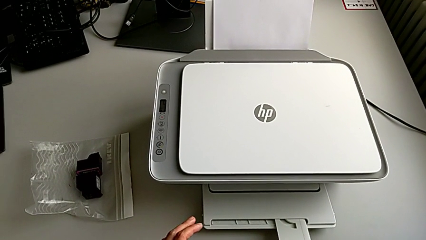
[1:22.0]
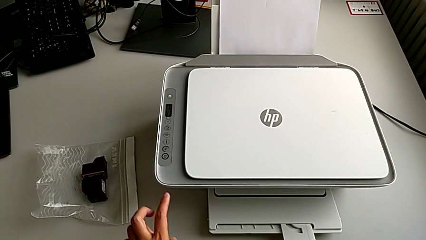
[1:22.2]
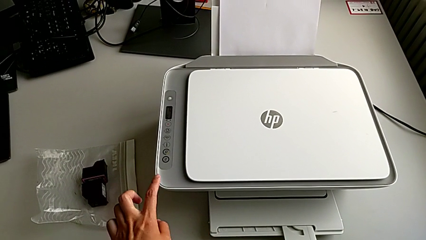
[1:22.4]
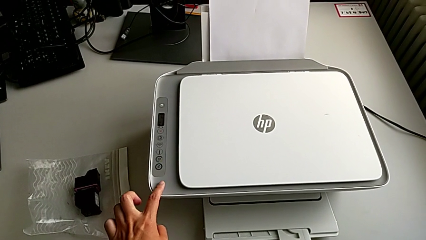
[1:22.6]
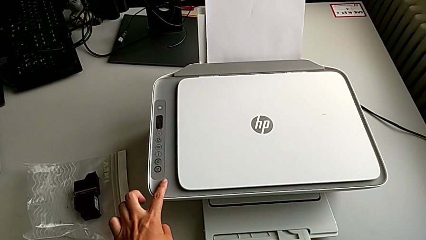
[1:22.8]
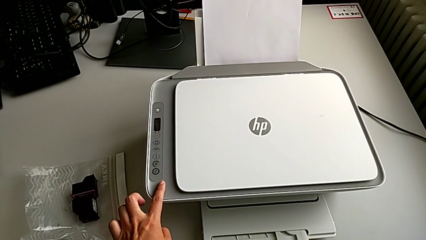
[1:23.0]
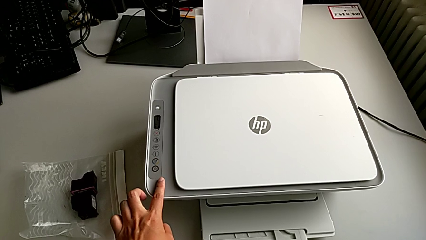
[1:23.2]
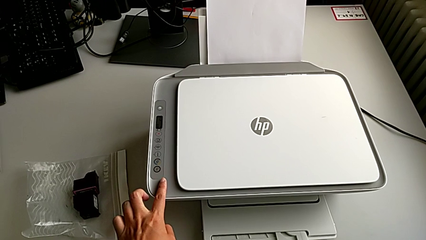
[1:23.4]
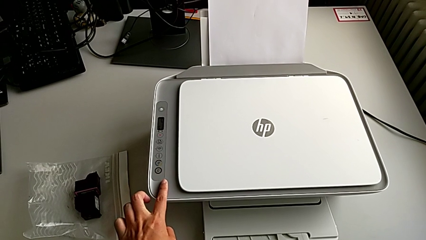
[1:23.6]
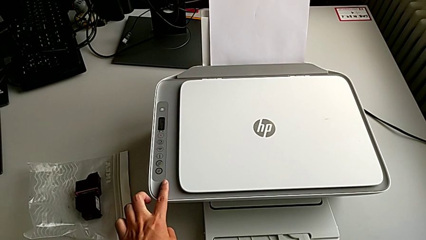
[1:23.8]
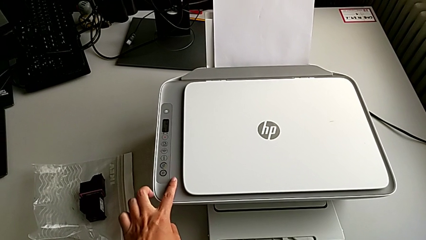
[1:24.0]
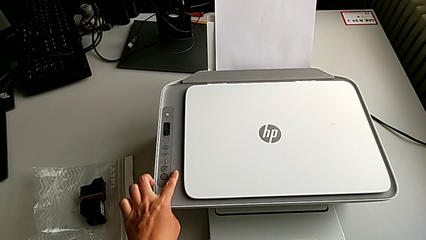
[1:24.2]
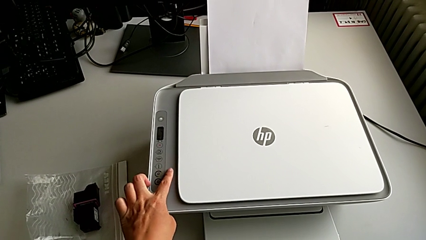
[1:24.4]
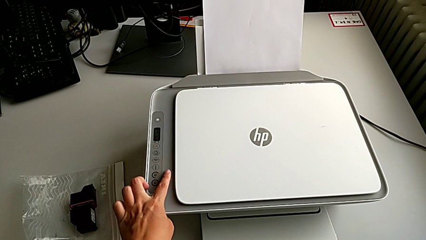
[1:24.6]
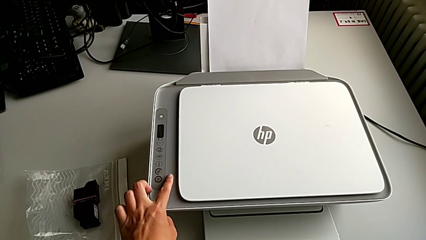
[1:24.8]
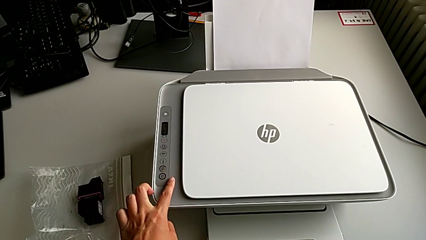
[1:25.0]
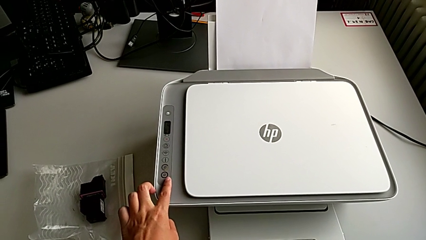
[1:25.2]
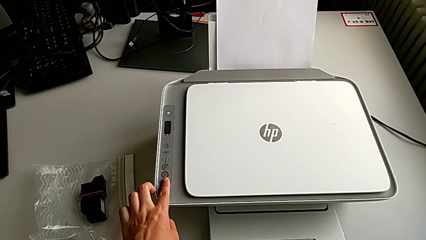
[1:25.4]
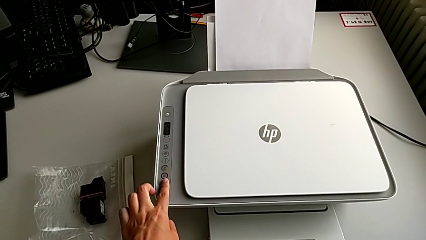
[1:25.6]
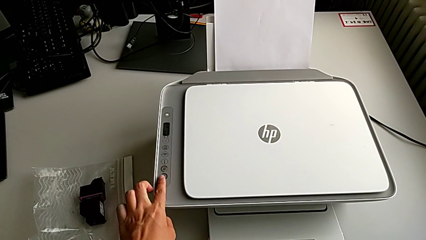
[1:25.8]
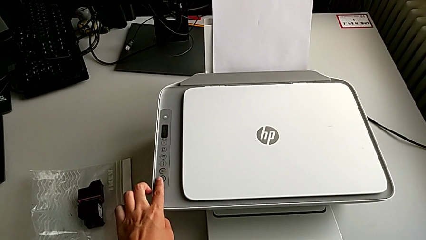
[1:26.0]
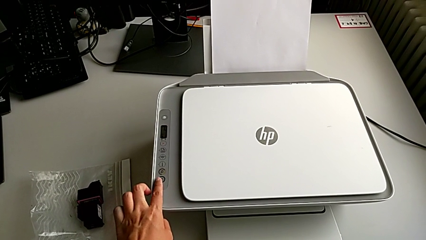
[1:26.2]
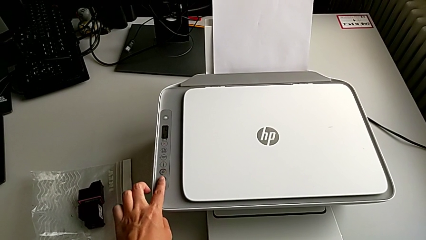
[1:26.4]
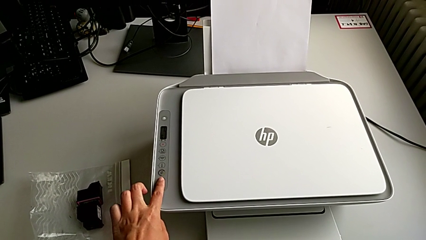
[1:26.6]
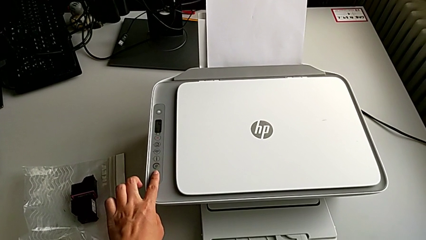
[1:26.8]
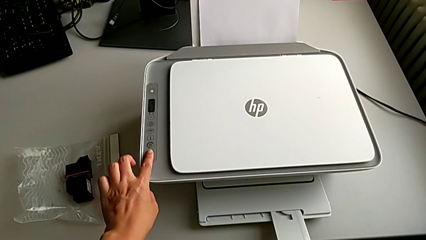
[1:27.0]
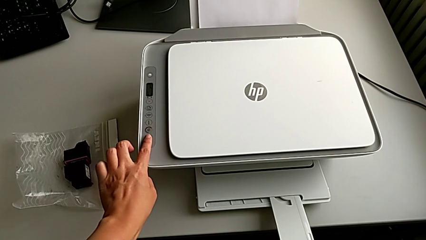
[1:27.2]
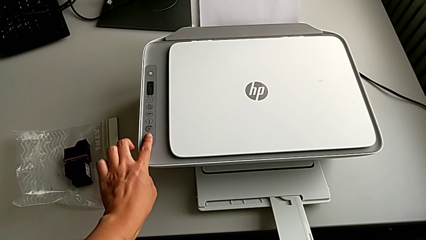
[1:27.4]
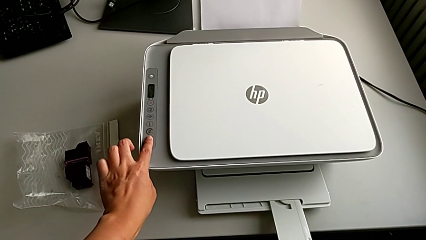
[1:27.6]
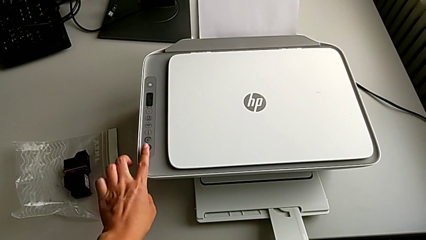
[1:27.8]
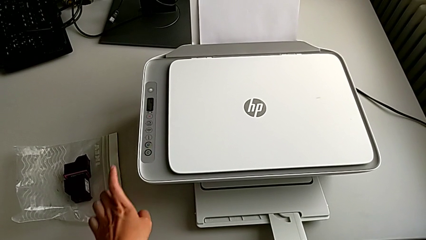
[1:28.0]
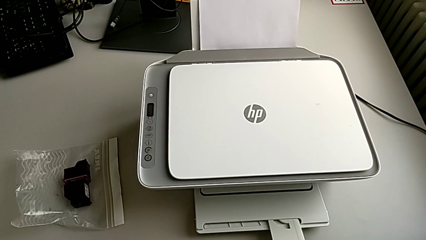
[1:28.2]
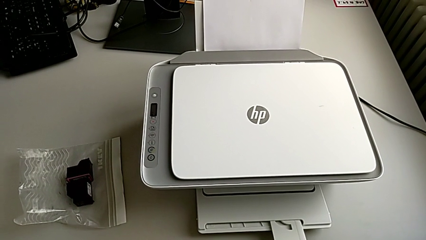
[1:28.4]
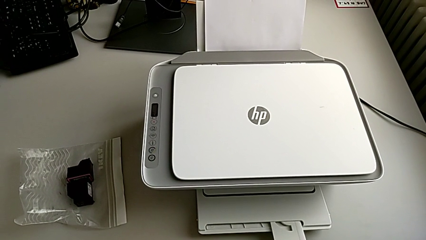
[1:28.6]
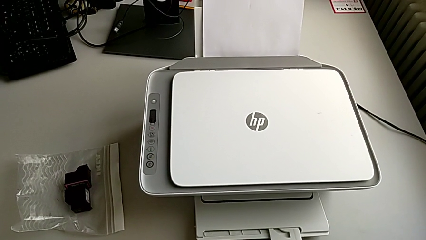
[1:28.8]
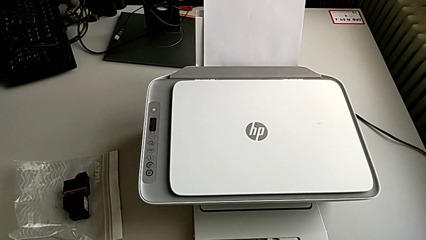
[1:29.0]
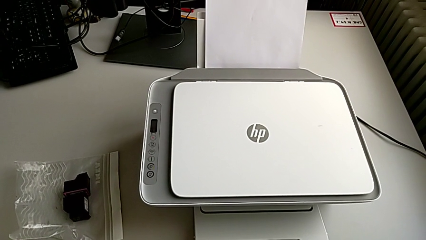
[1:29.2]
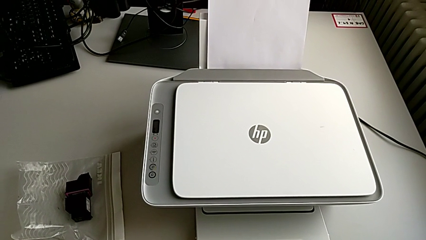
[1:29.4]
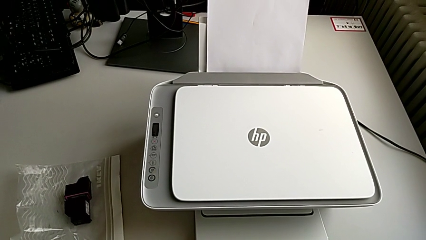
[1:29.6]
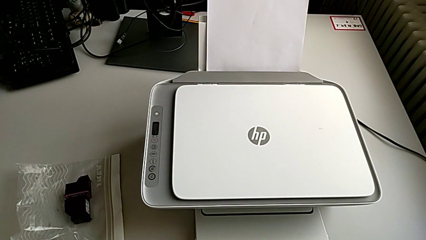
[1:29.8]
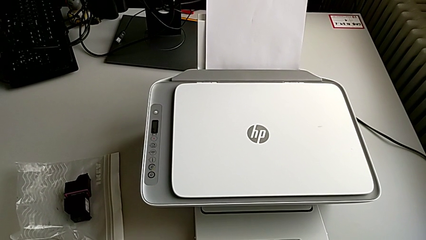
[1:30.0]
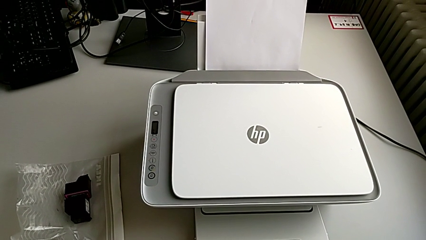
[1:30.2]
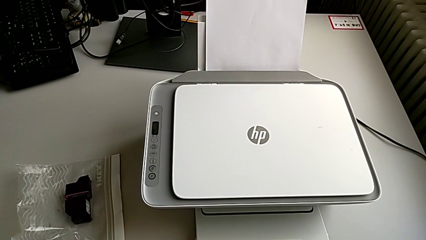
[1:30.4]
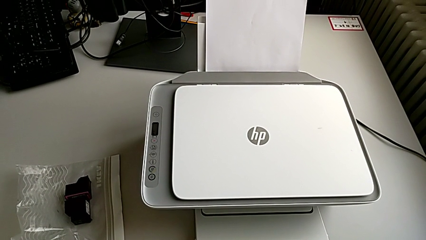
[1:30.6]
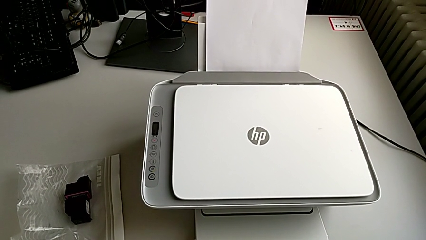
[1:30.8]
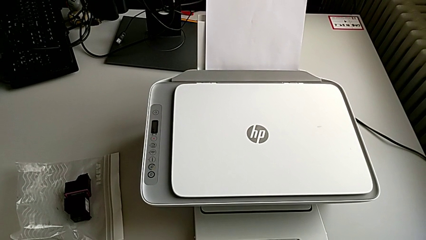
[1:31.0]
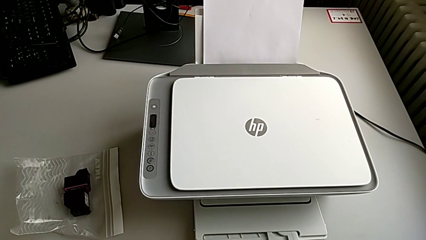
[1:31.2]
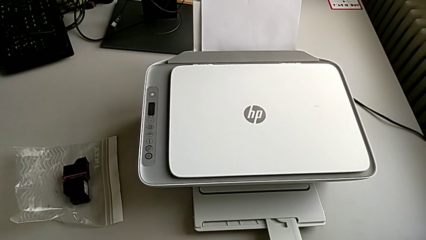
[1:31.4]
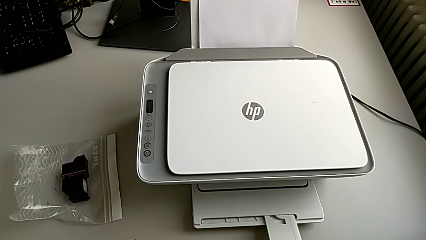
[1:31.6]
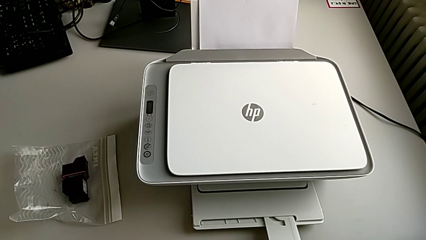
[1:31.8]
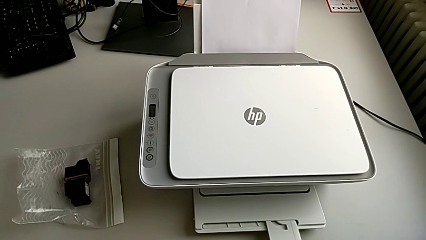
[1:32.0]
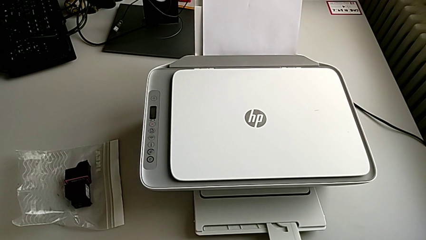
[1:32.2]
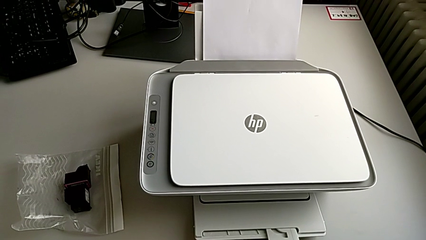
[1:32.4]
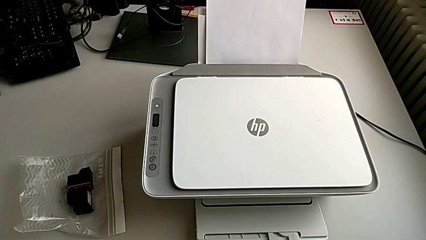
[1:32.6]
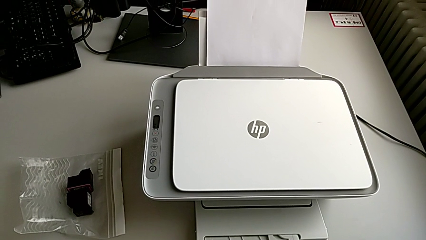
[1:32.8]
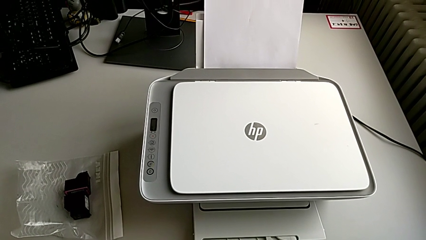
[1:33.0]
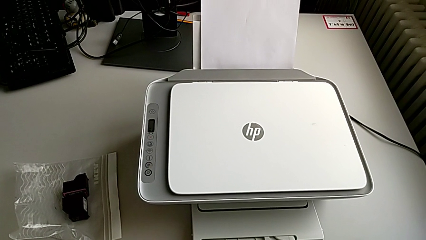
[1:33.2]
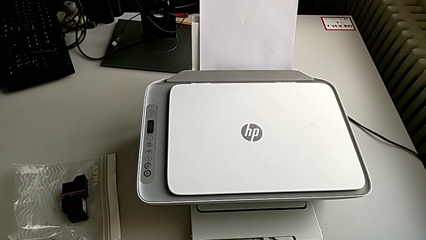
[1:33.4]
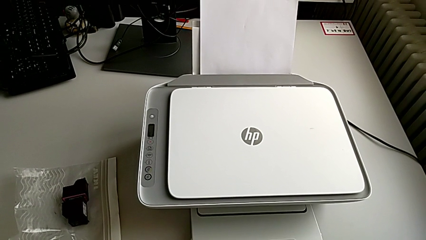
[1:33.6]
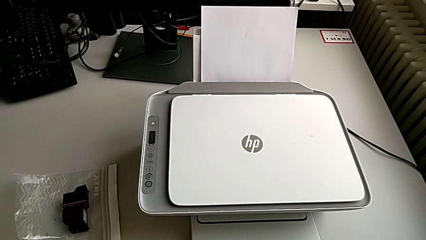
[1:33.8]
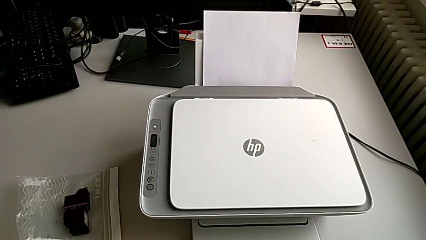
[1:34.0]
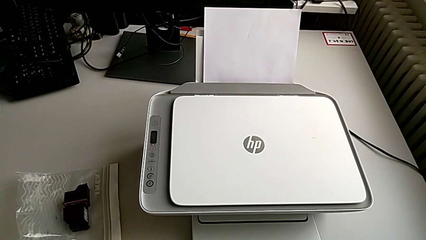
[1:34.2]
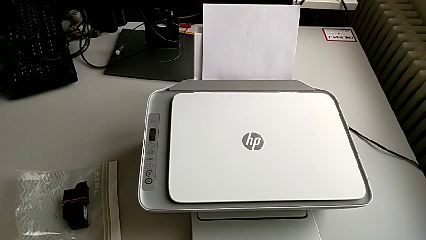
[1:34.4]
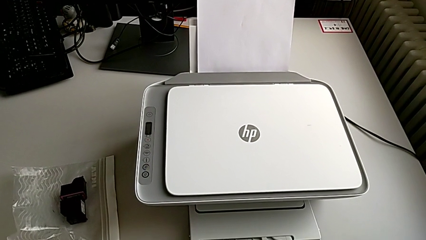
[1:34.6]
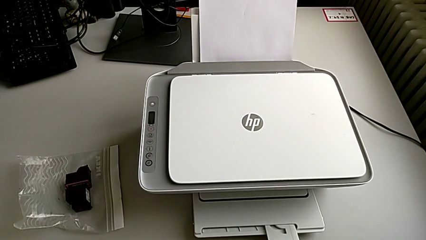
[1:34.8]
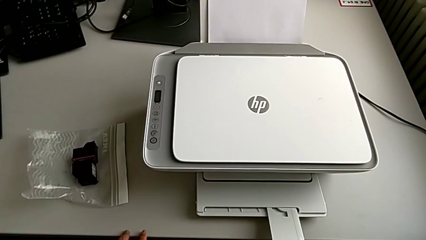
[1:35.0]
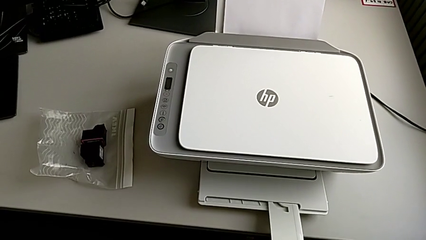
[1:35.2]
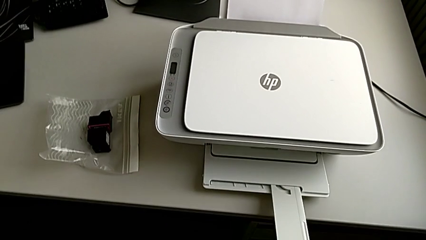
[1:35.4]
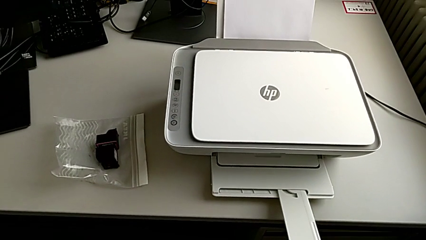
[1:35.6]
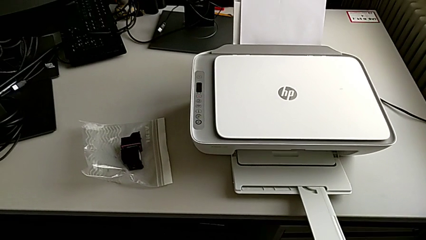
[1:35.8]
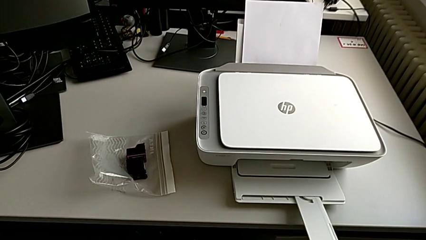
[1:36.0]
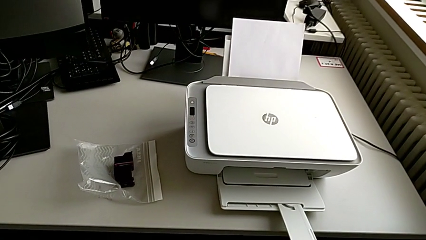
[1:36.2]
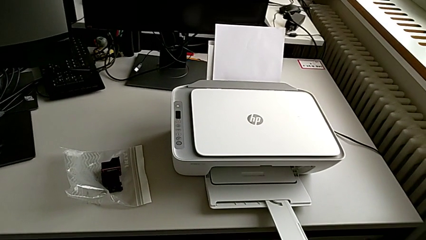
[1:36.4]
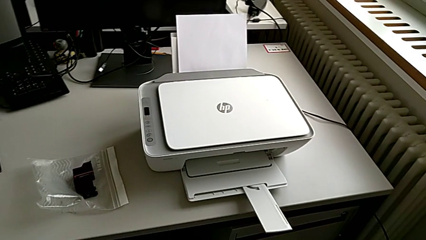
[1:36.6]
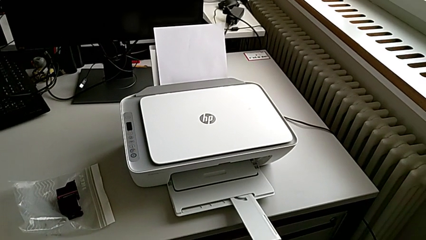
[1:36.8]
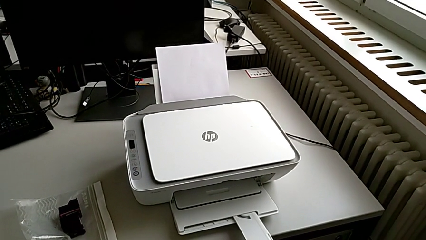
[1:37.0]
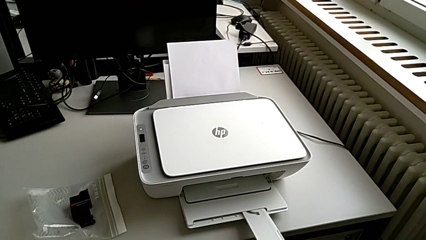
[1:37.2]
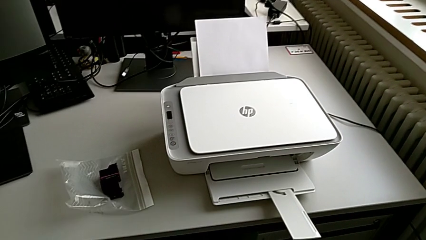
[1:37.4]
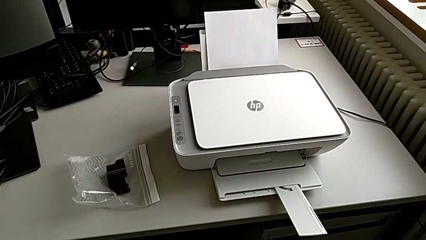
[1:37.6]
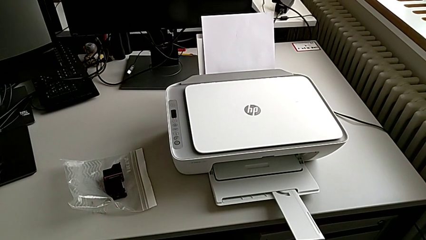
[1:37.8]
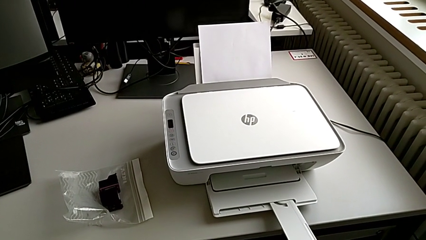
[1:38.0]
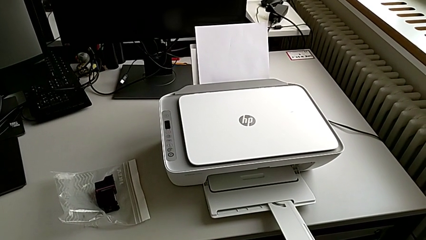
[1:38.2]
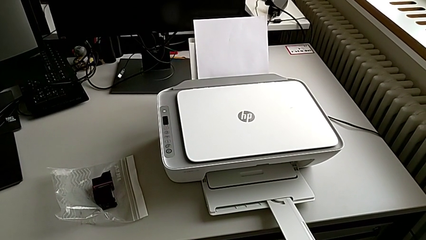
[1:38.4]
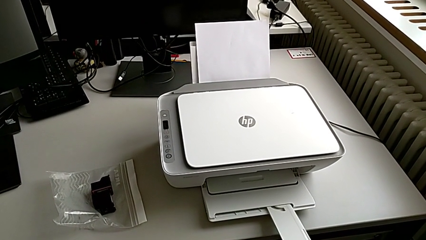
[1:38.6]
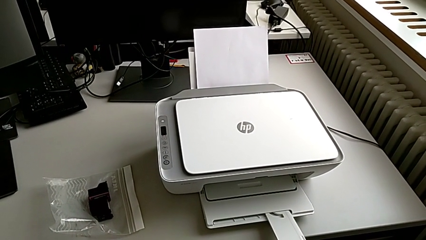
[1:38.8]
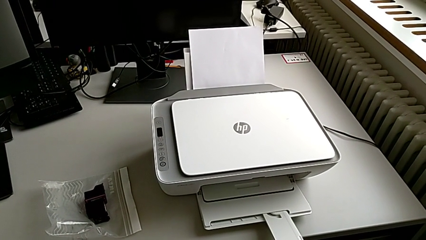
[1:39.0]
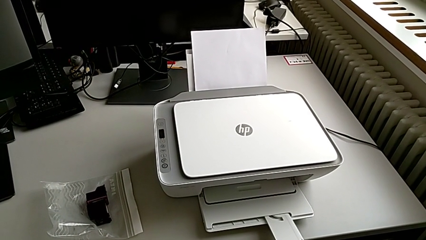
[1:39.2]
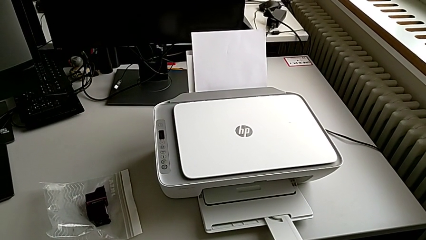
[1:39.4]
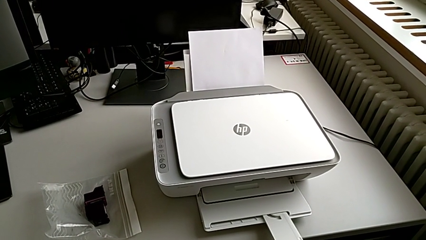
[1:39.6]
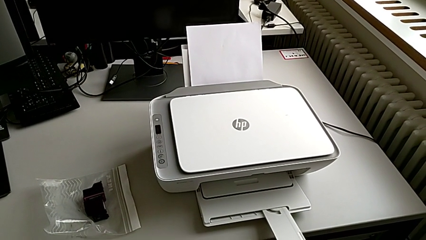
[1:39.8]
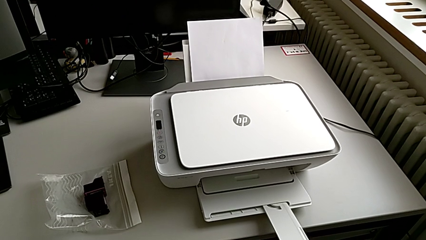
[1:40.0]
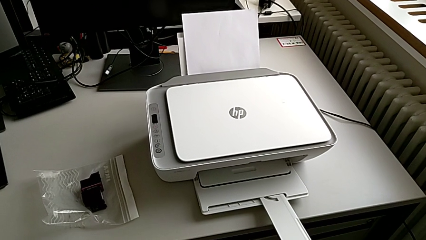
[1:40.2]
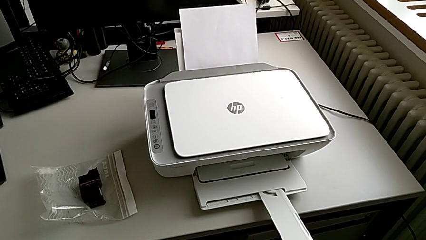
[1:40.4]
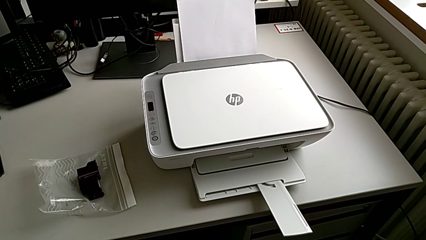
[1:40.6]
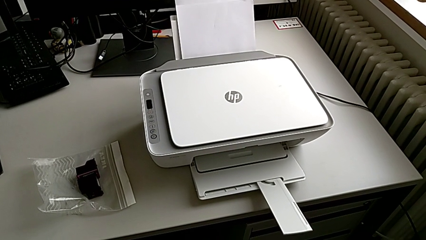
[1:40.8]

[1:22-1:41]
The camera wearer is making a copy with the printer. They touch the printer, touch the bottom button and press it.
